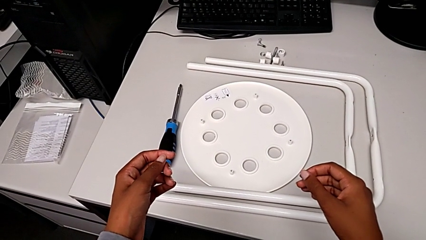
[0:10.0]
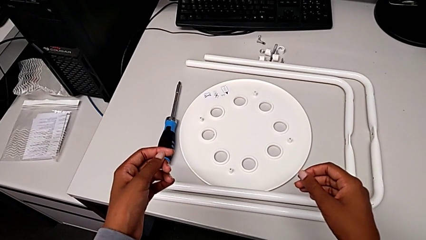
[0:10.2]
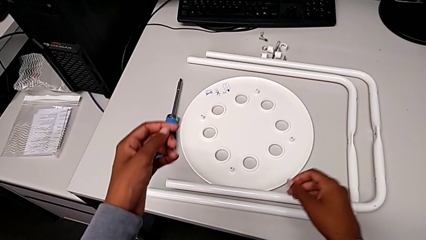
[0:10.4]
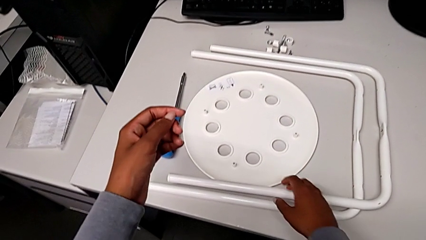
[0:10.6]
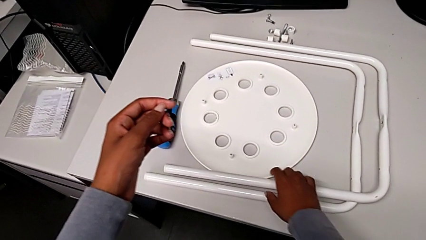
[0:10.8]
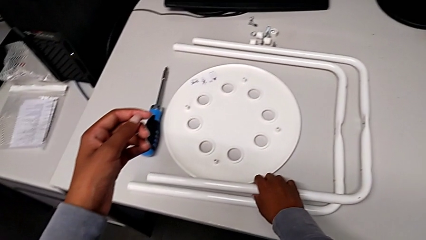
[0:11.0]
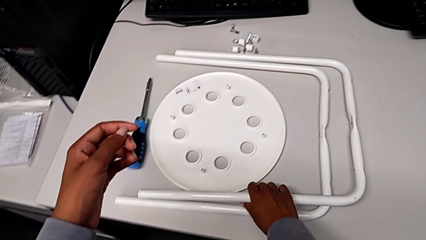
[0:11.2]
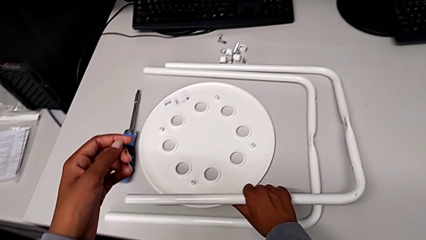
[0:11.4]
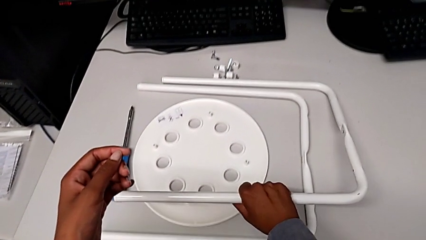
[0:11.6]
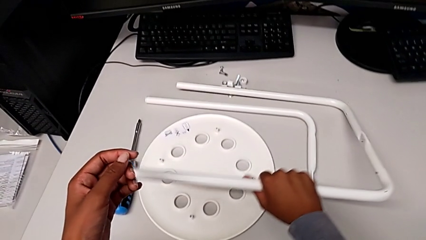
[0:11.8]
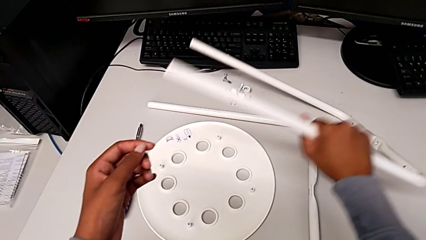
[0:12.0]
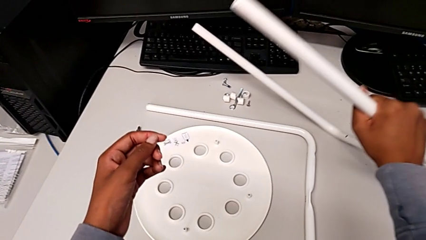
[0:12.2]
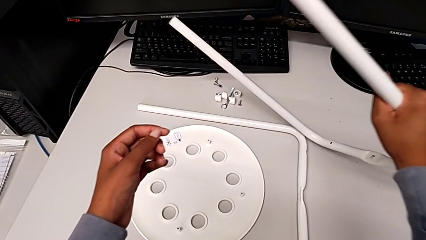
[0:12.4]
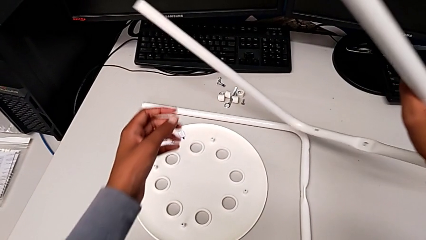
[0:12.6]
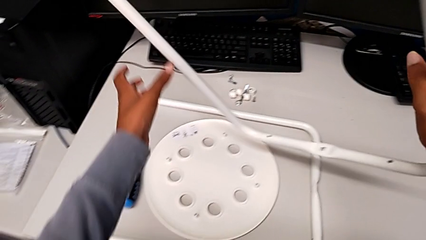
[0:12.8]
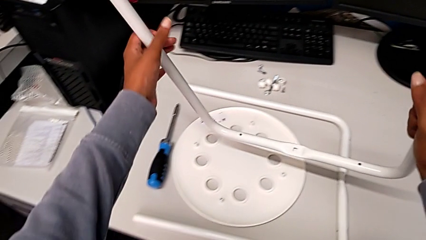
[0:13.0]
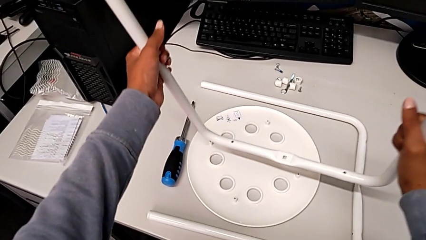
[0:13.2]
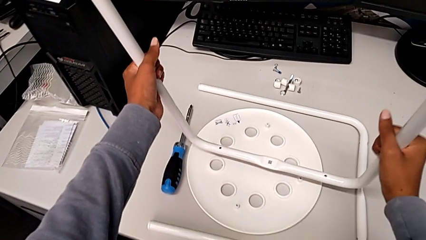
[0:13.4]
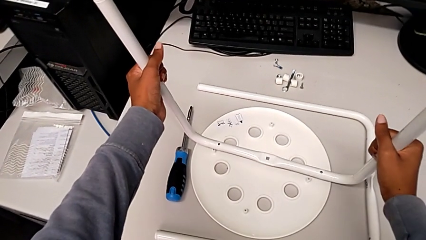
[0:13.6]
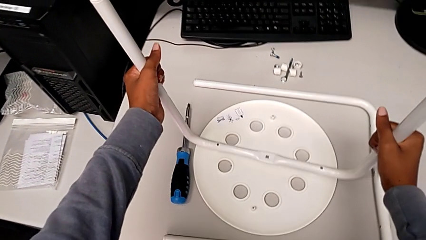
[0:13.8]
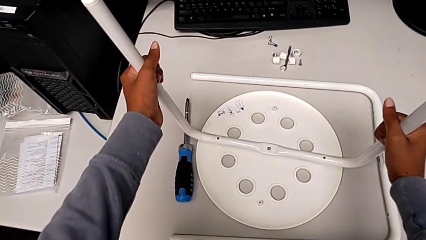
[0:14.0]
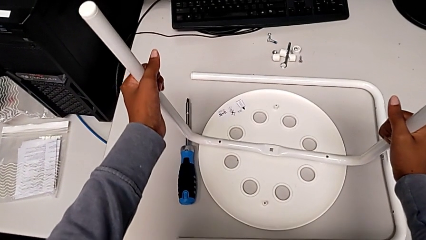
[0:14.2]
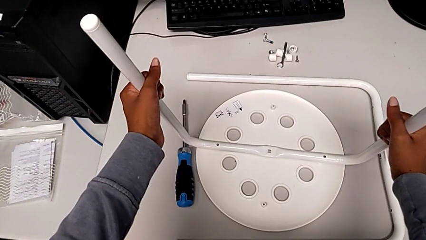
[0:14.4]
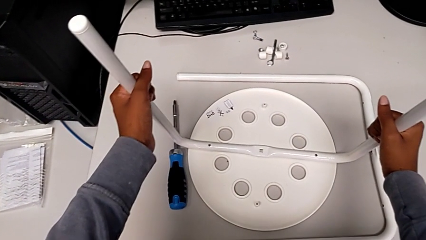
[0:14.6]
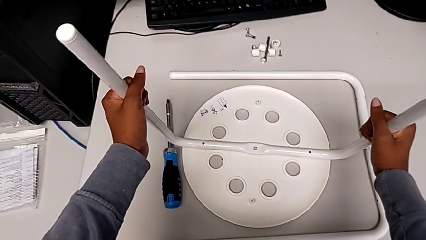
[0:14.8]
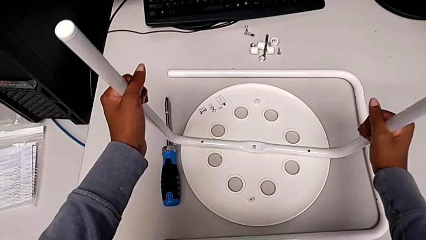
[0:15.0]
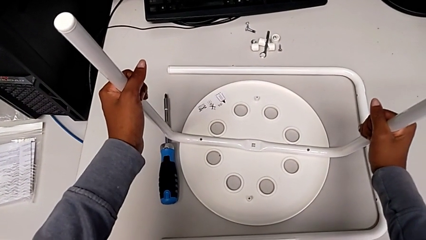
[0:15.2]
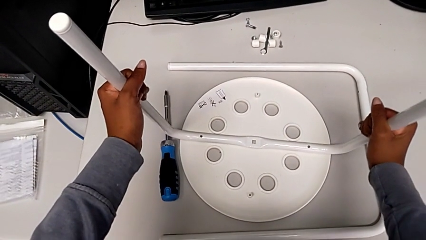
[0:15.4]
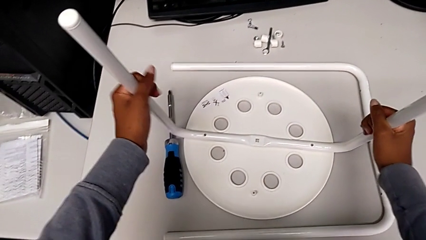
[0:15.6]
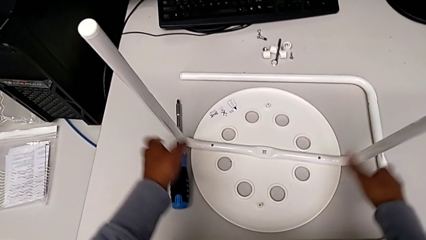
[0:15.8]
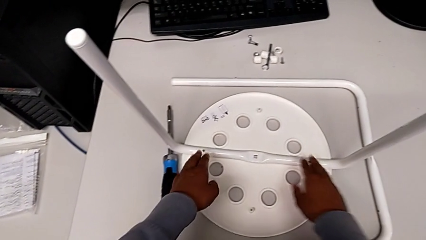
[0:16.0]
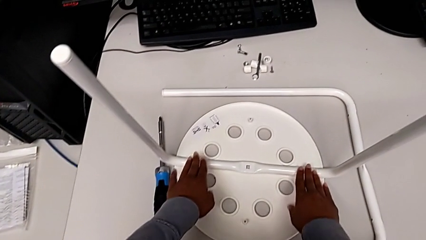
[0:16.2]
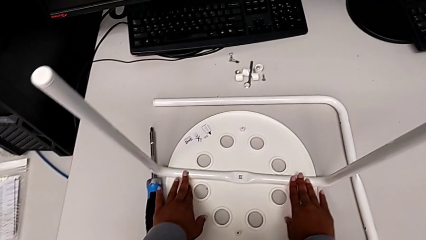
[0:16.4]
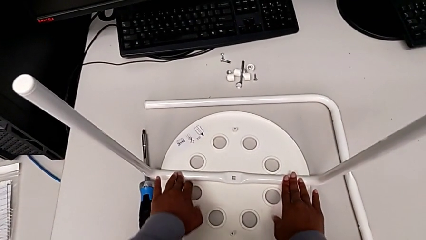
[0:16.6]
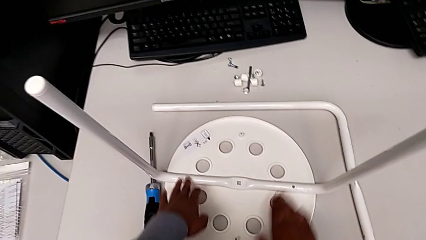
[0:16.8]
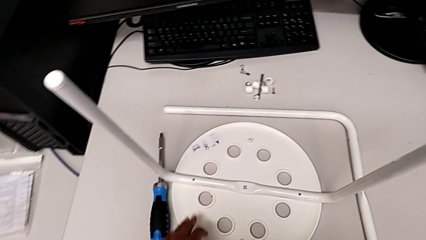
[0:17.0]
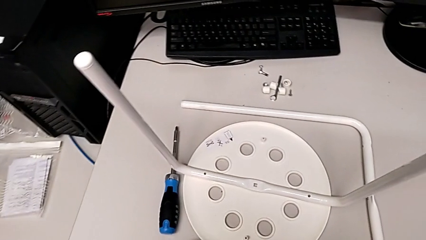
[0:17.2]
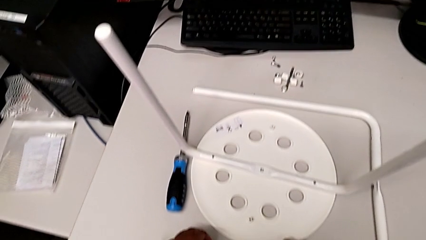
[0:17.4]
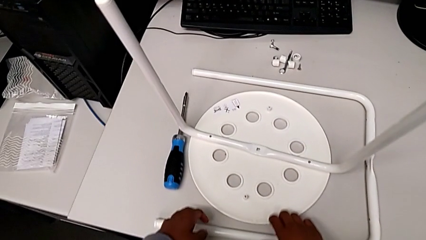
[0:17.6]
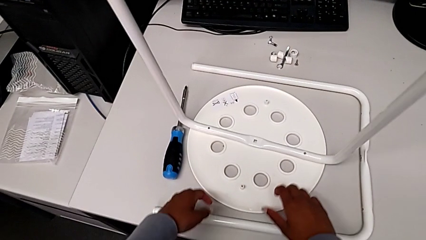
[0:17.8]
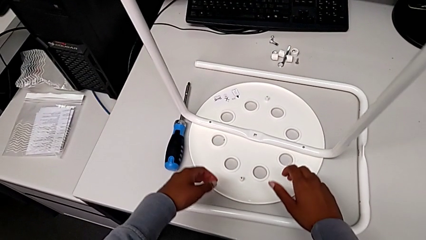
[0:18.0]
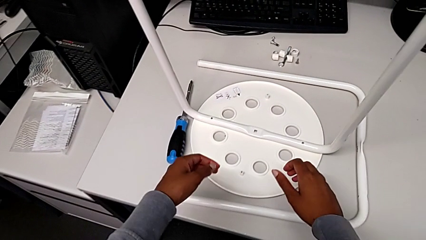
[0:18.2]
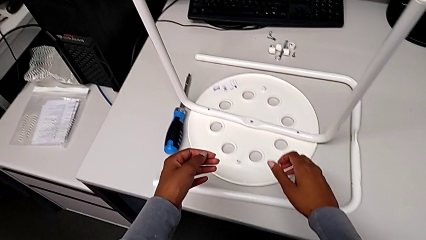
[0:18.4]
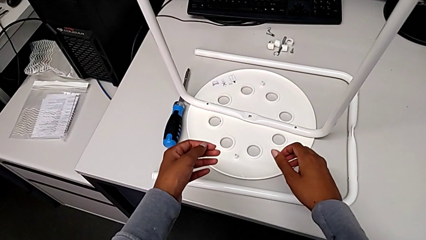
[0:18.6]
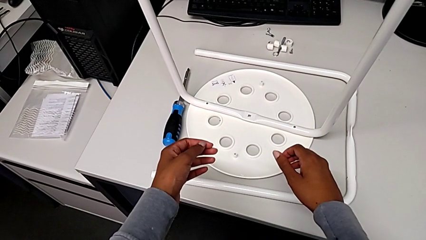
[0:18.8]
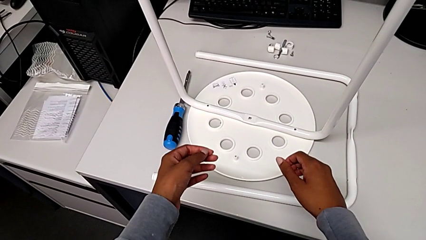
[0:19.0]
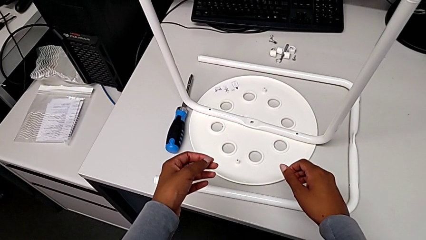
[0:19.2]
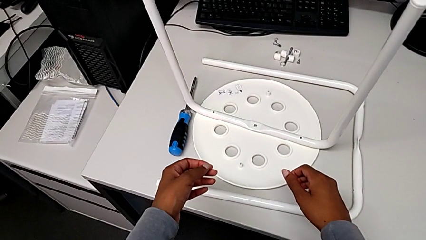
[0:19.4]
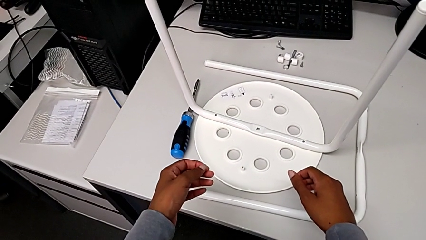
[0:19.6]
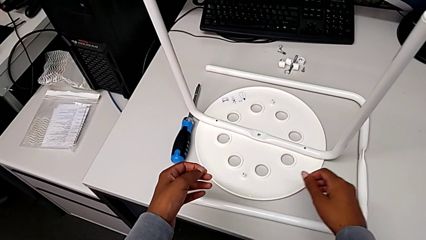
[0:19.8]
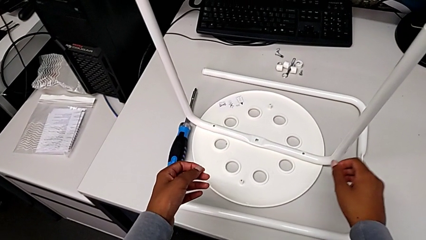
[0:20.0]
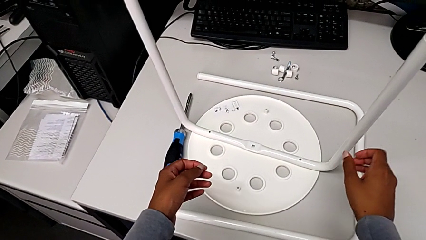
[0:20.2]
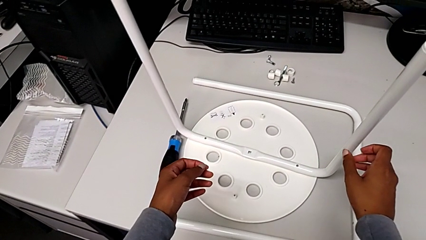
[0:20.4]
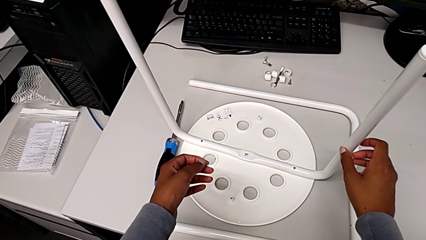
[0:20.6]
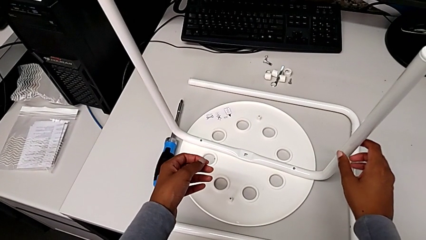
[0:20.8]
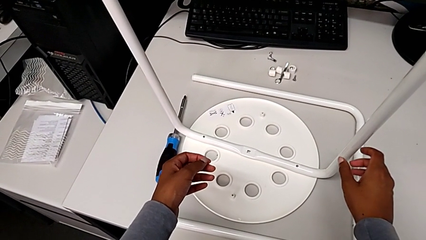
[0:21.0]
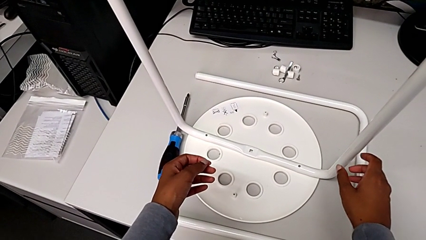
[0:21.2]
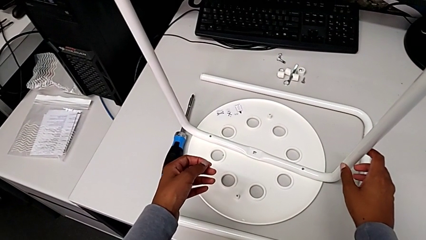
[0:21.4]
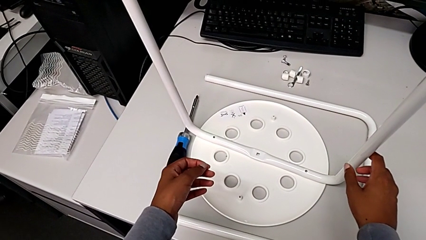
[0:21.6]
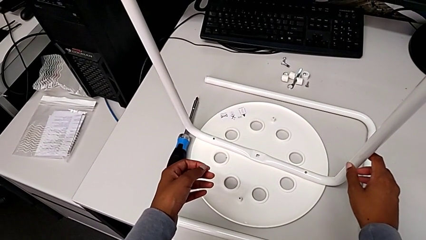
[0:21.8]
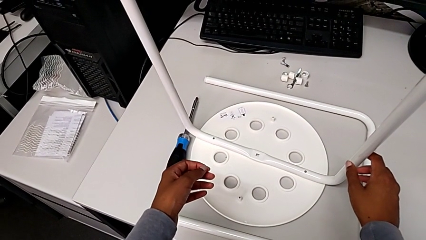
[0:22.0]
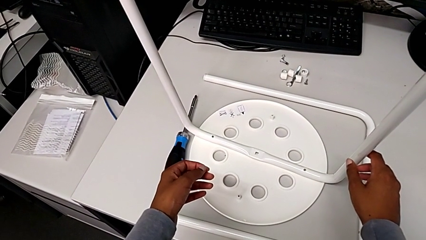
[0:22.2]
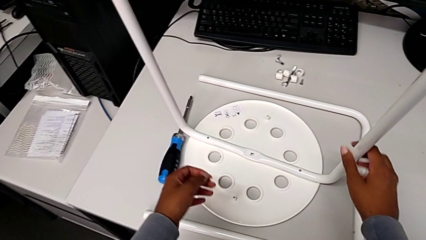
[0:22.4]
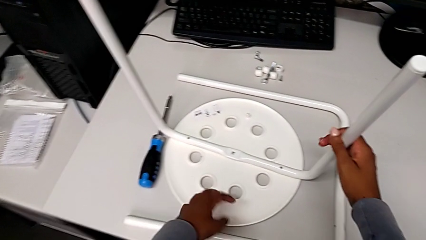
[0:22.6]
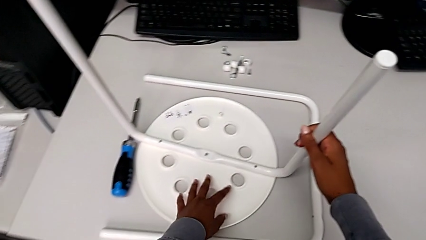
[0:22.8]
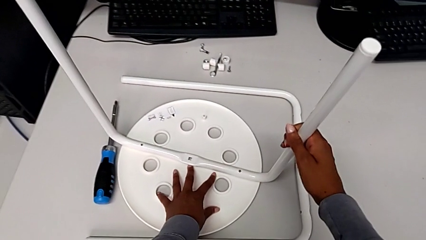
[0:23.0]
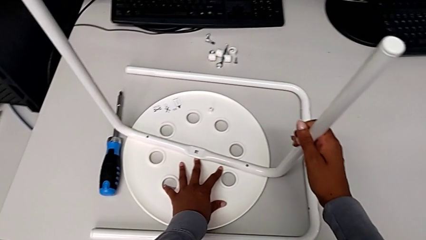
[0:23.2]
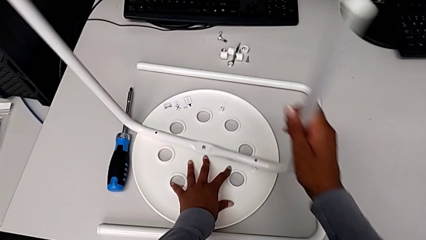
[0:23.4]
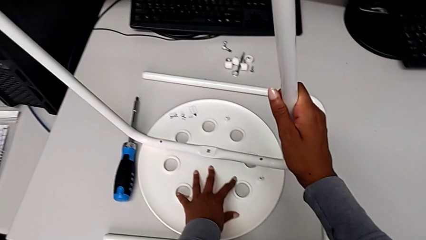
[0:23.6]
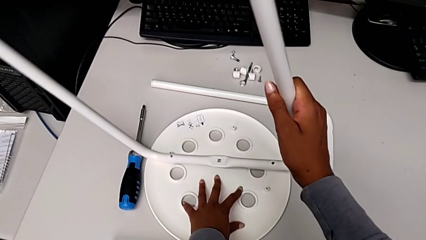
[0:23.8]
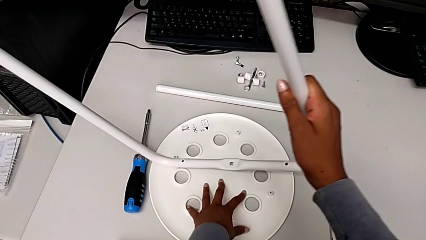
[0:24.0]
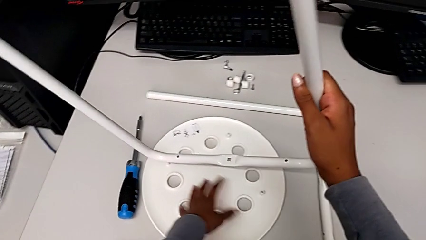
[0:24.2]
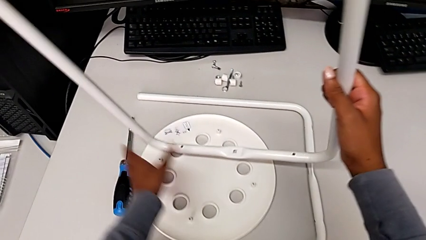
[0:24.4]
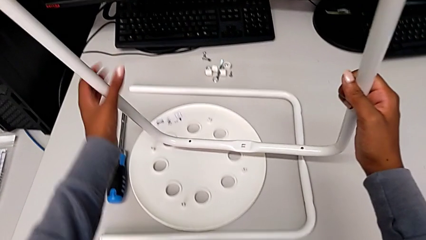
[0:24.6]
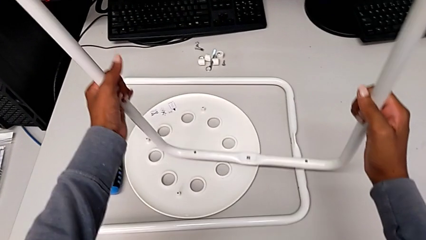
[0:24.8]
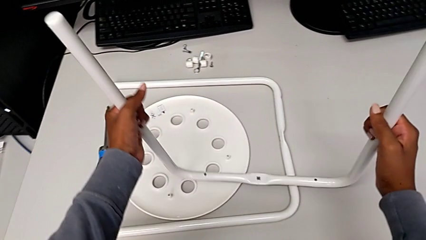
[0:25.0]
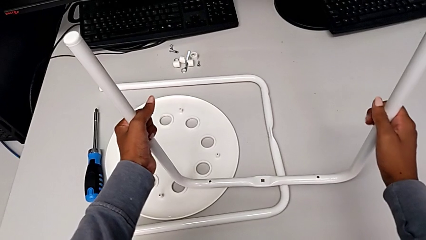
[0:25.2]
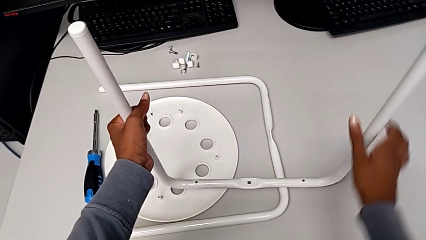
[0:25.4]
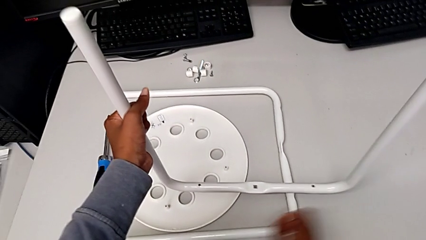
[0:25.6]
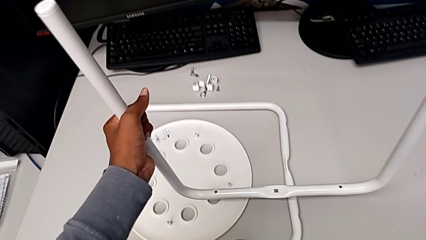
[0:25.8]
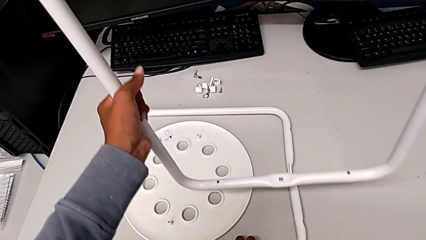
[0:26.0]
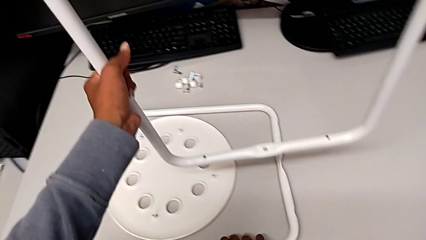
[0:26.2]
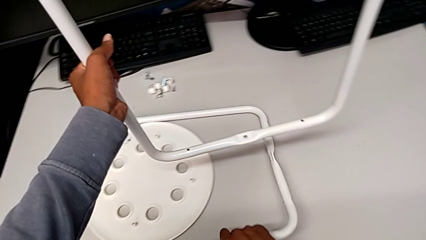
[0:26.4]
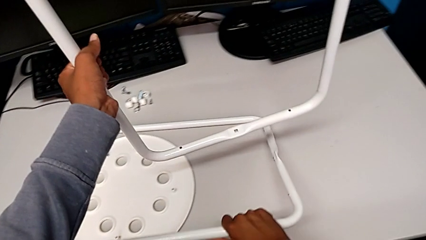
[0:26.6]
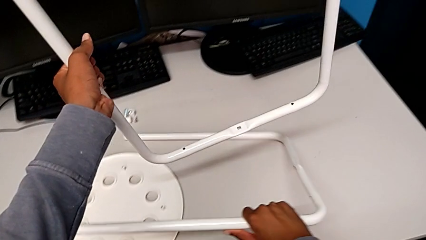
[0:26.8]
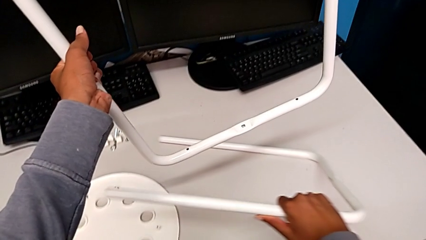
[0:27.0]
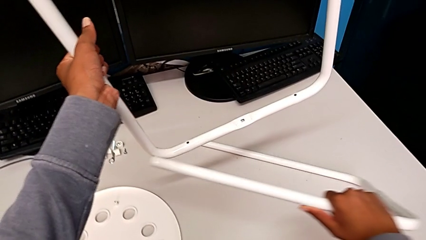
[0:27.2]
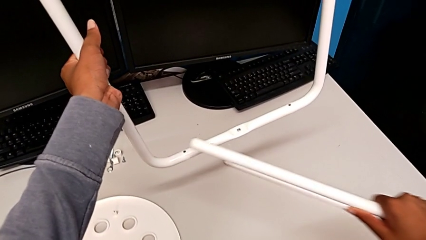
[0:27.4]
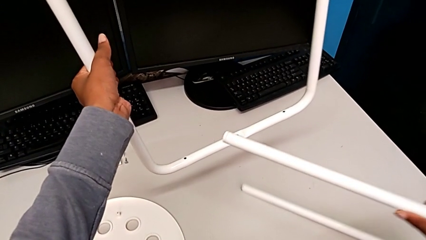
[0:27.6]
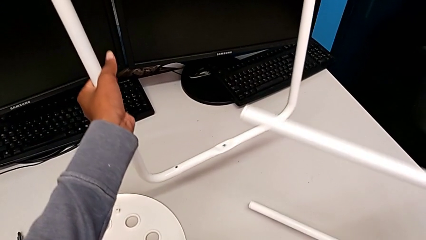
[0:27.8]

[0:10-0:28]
The camera wearer is assembling the legs of the stool. They grab the first leg, lift it, wrongly assemble the seat, inspect the leg, grab it and disassemble it. They lift it with the right hand and hold it with the left hand.
